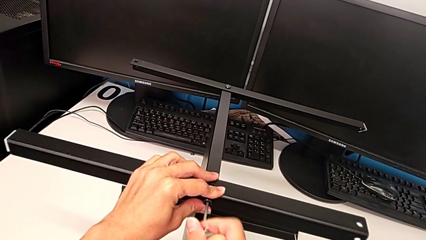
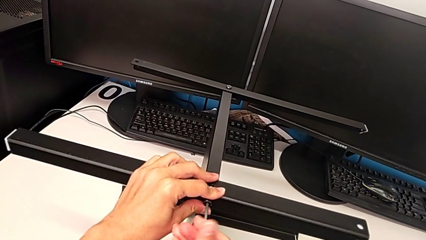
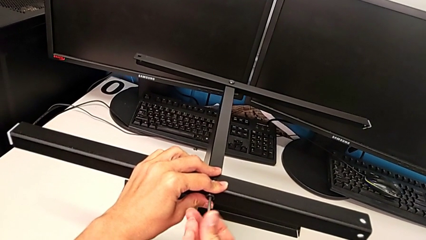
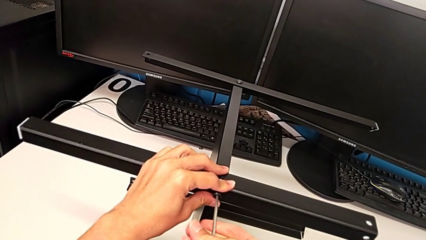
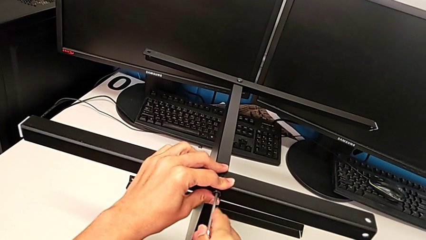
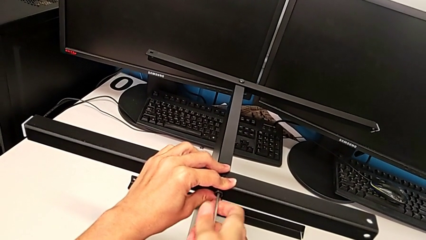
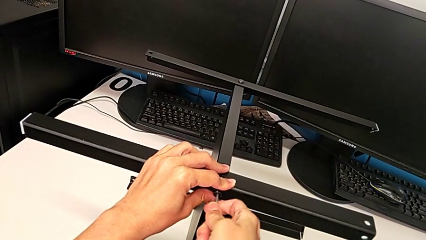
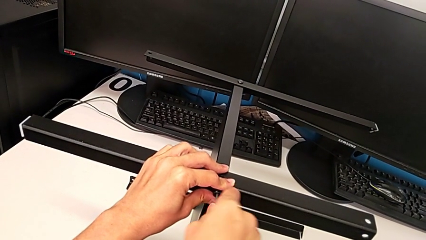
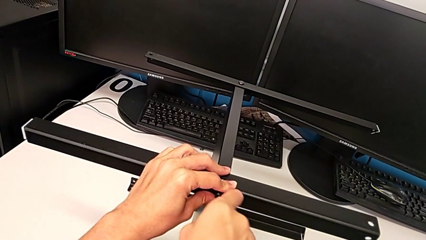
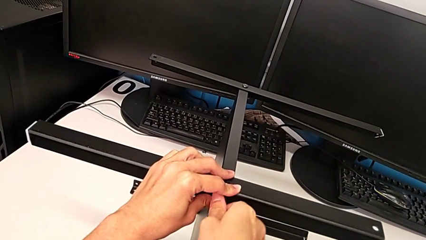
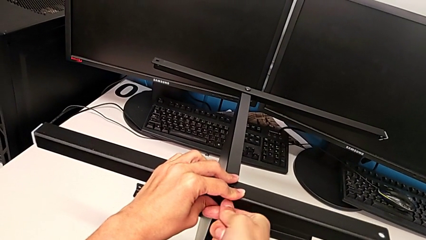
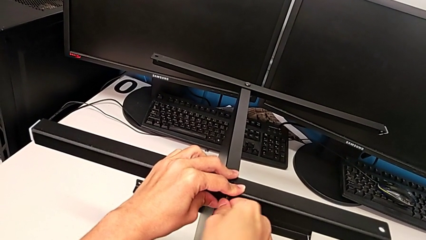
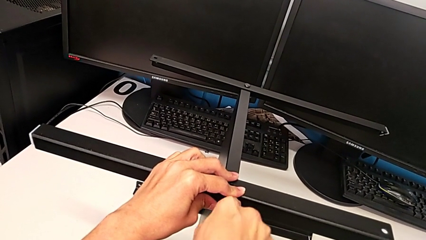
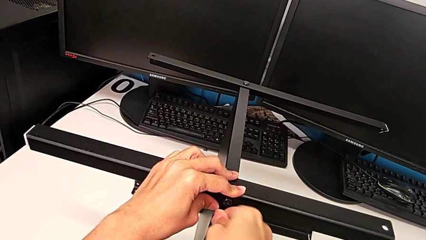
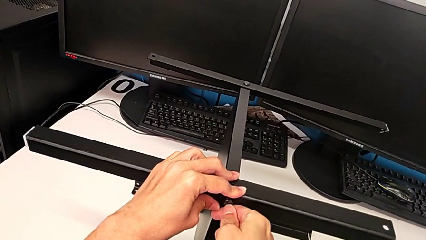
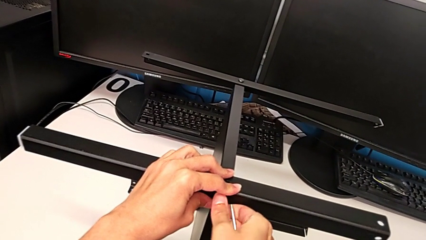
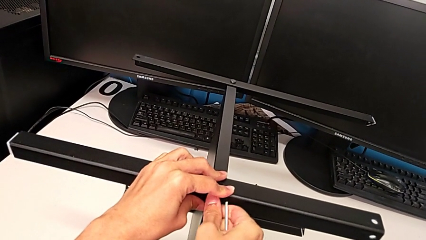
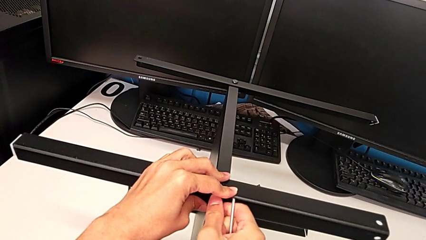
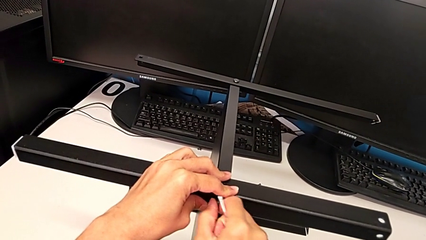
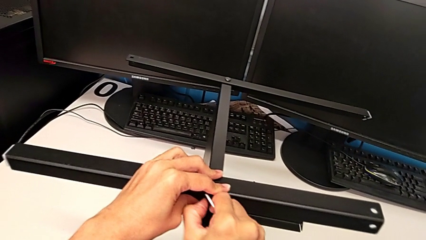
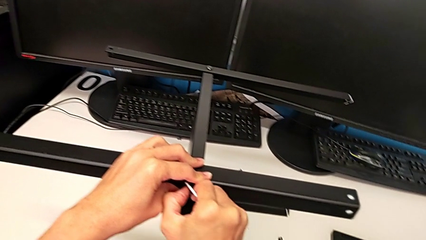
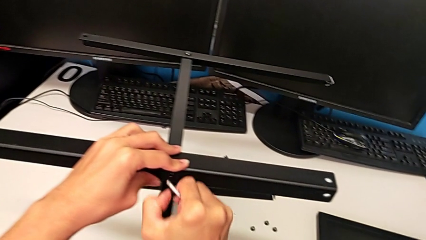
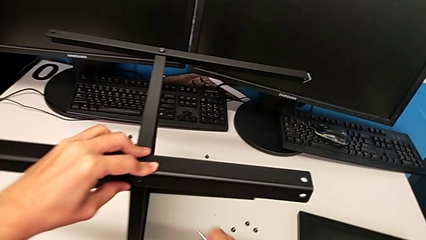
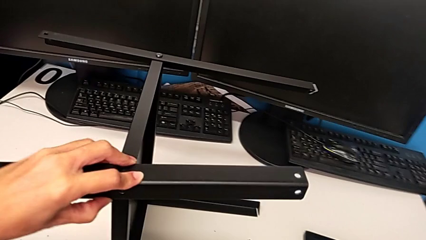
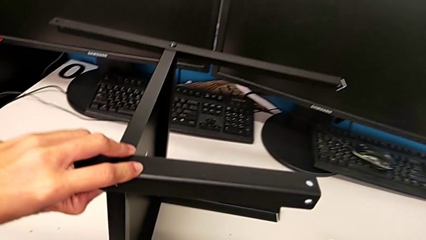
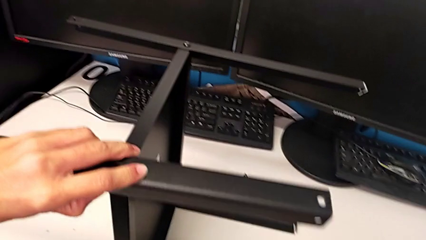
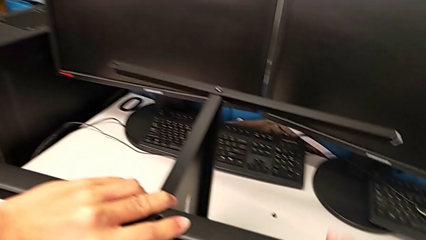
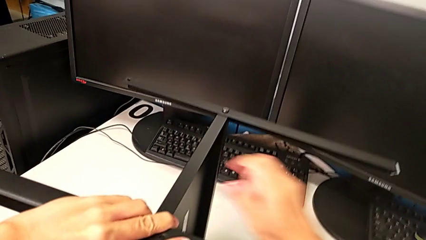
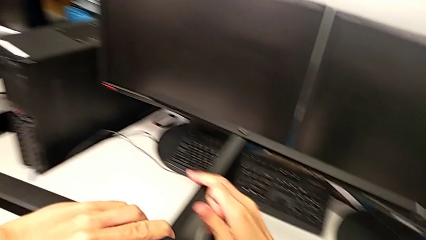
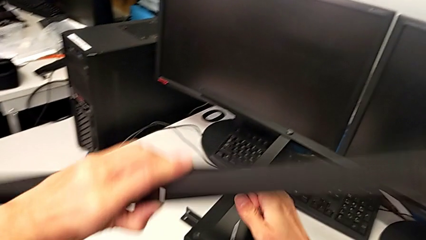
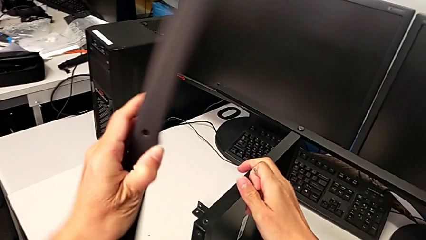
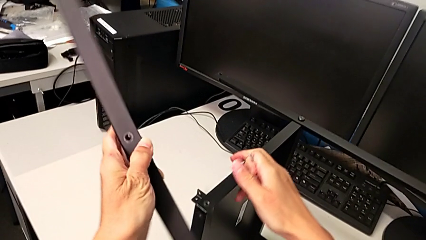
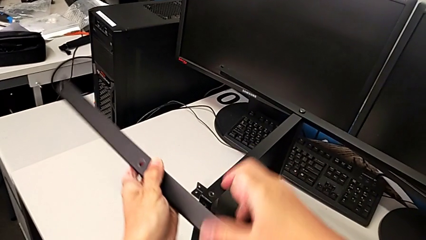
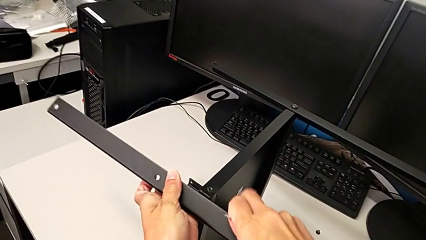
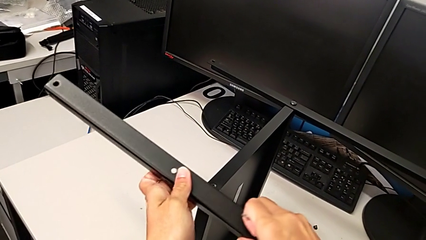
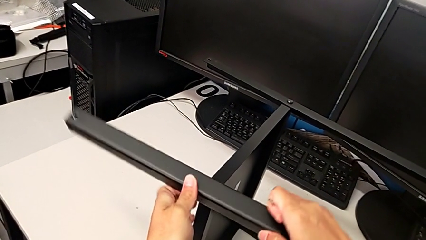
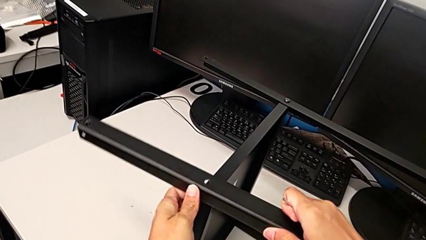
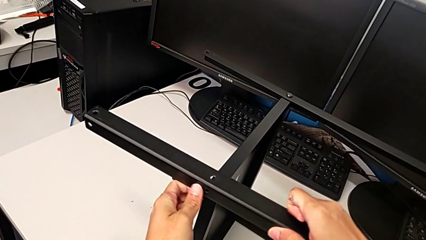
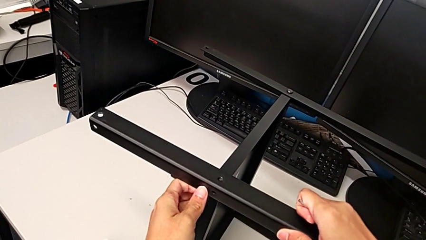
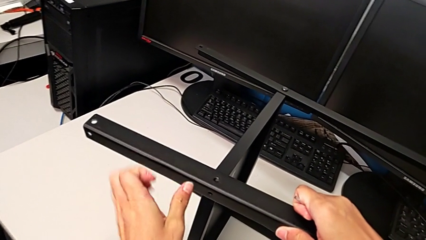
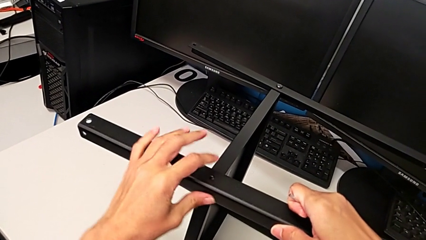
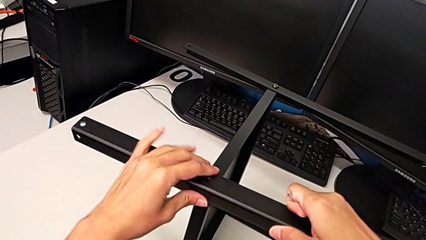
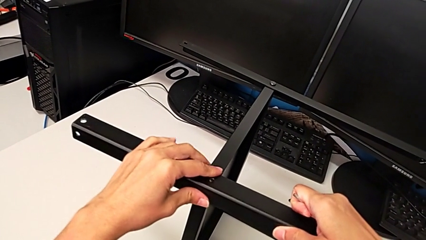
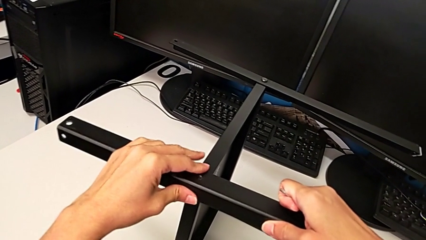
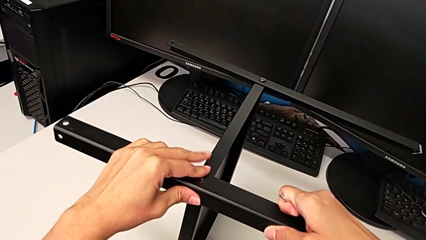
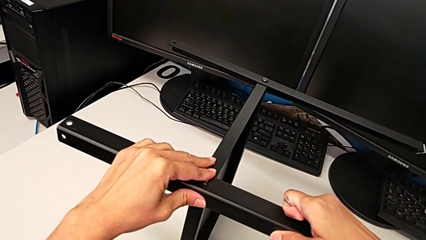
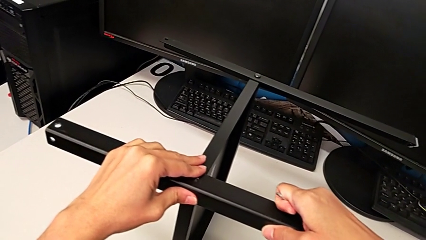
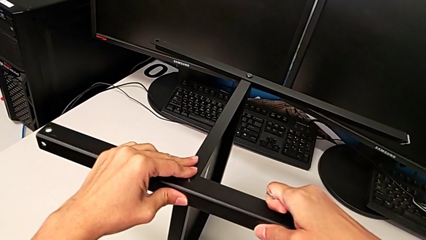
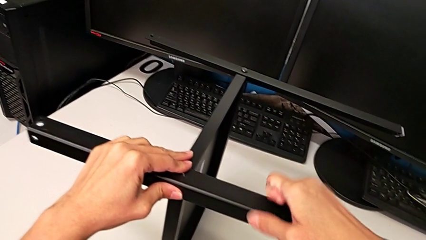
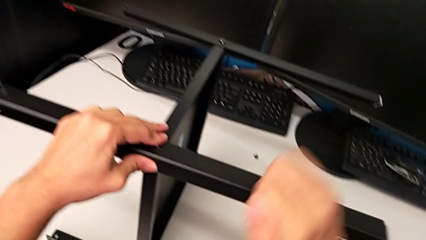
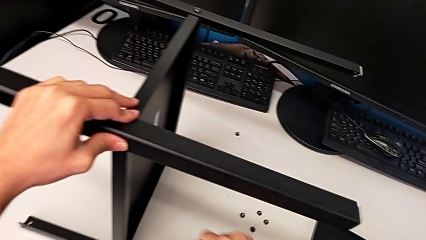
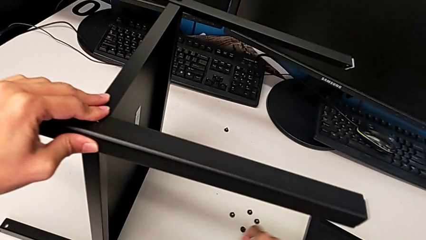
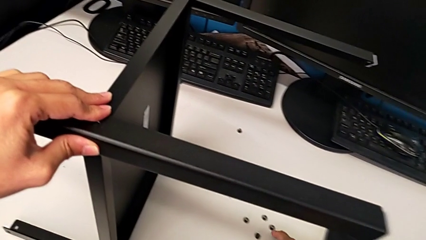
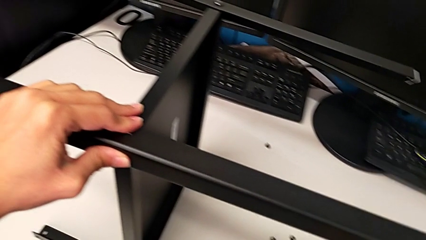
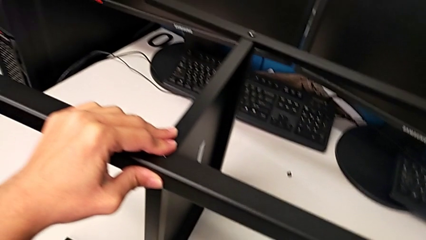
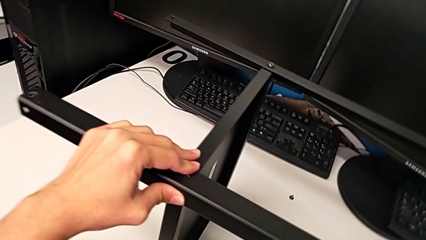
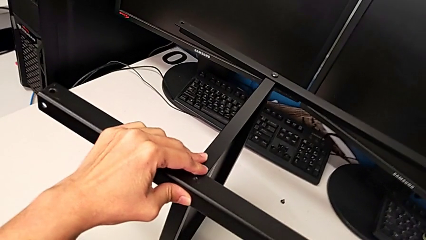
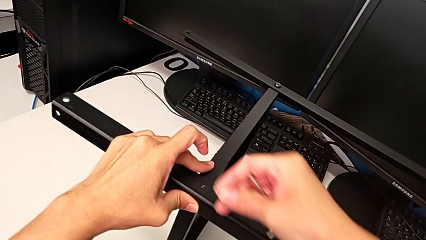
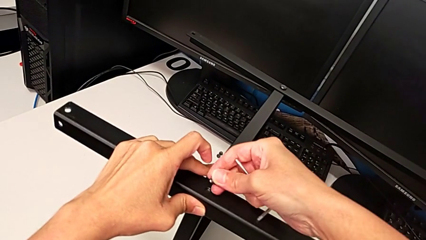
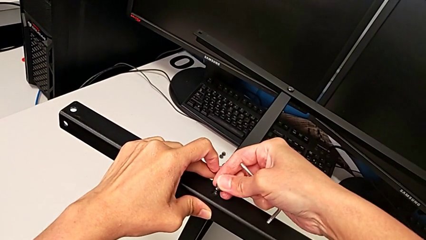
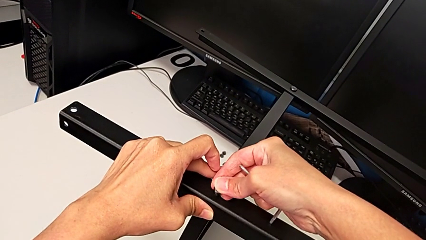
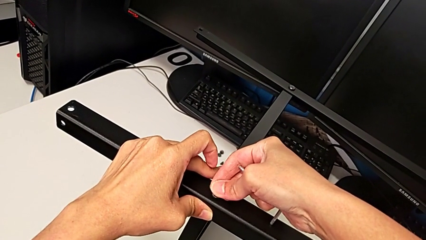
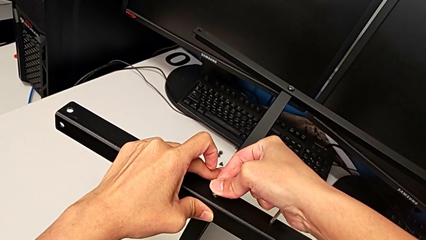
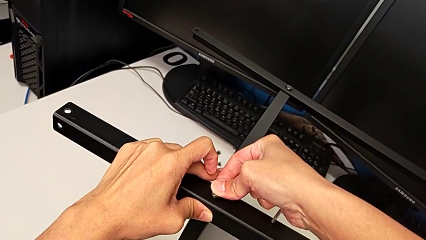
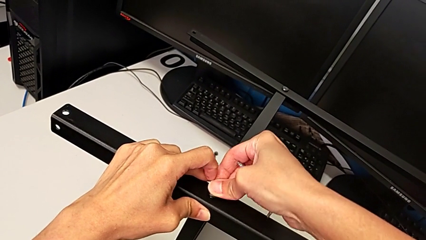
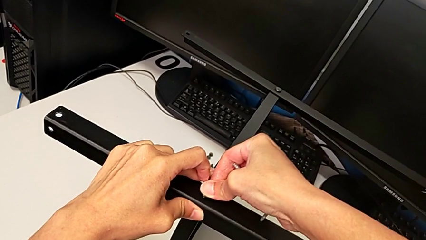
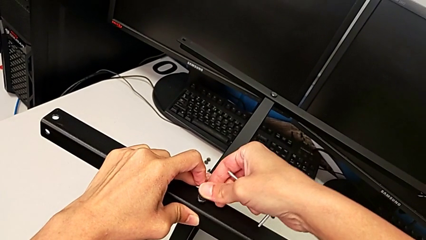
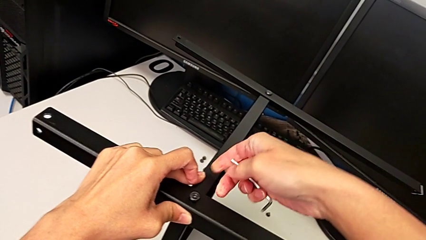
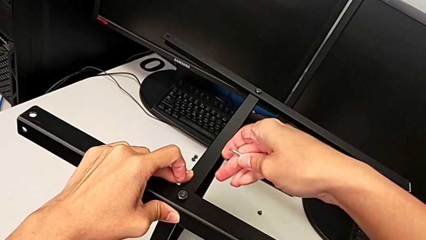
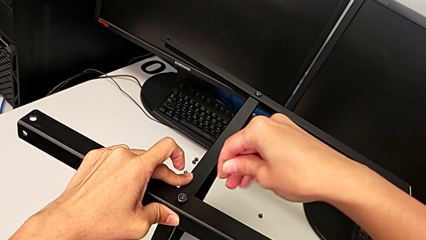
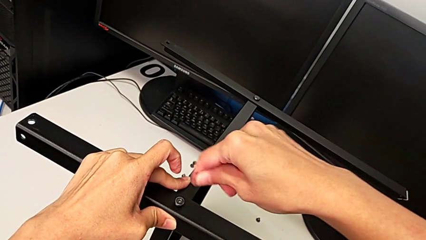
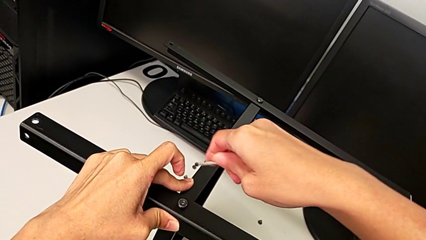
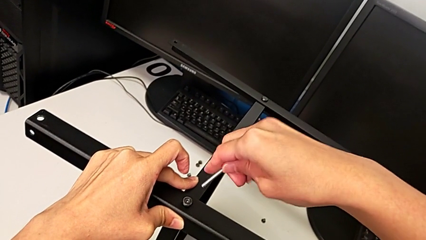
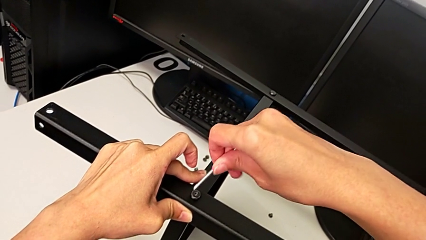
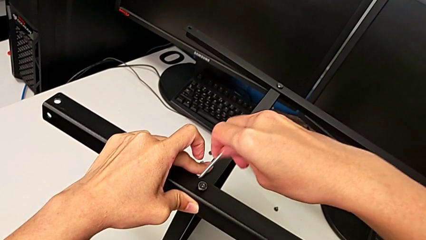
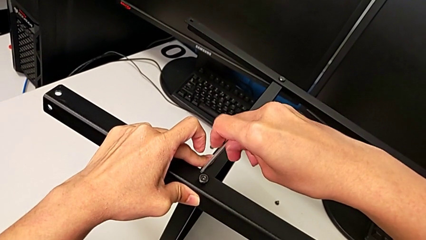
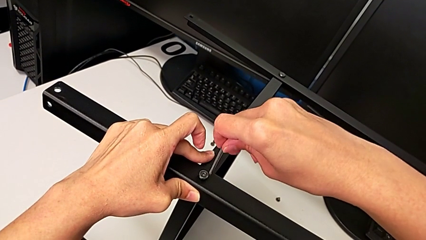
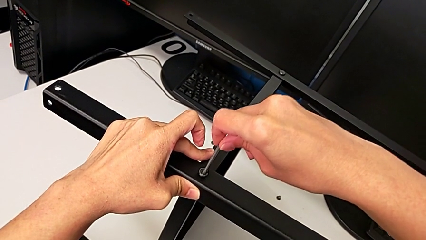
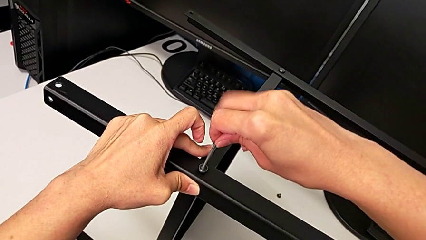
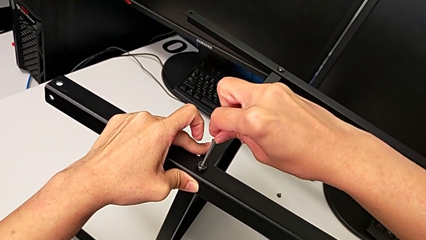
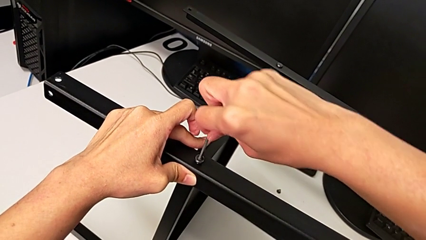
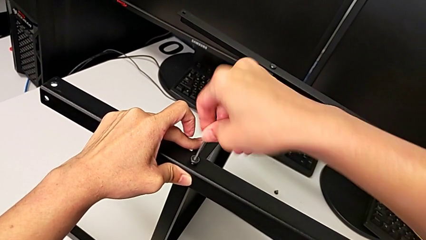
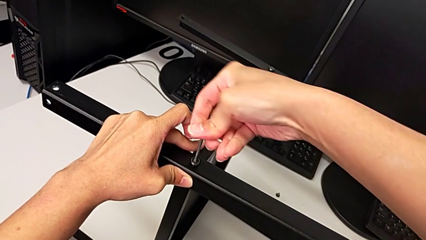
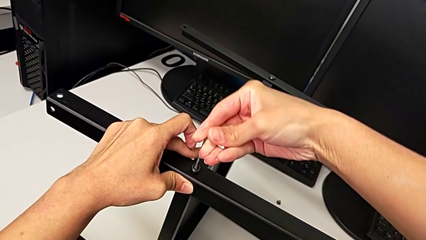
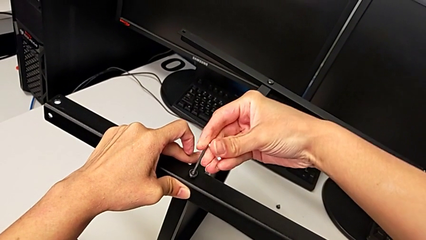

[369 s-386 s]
The camera wearer is assembling another leg. They unscrew the hex socket head, withdraw the Allen wrench, withdraw the hex socket head, place it, rotate the third leg, align it, insert the first hex socket head, insert the hex socket head and insert the Allen wrench.
